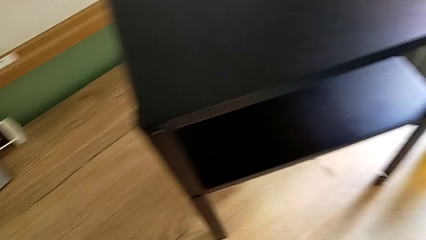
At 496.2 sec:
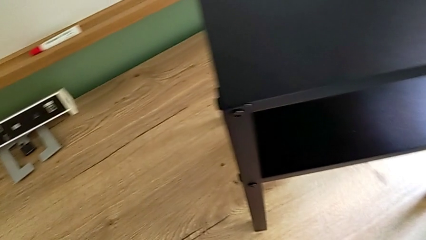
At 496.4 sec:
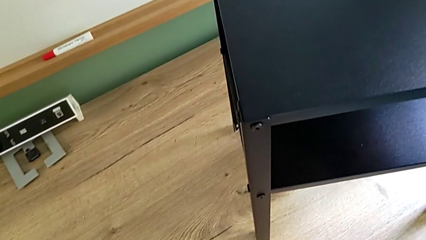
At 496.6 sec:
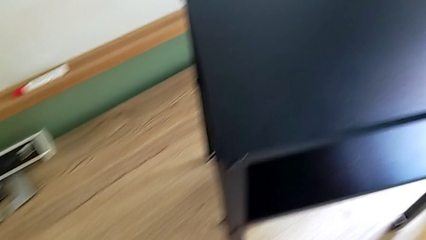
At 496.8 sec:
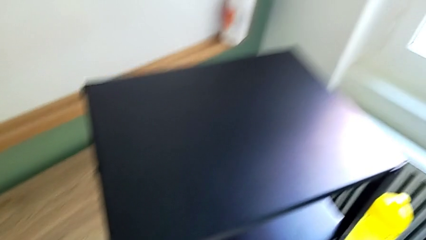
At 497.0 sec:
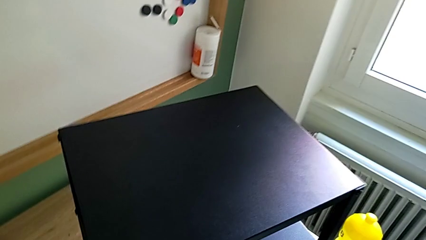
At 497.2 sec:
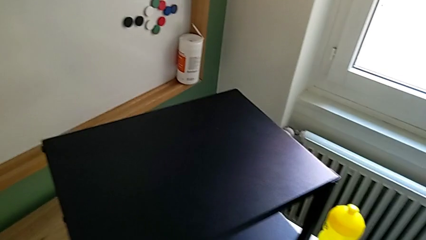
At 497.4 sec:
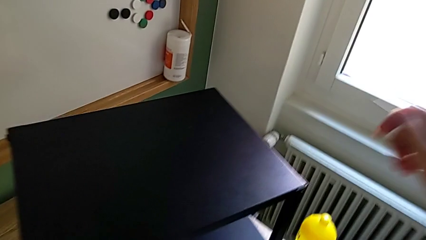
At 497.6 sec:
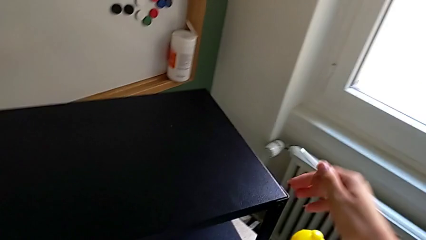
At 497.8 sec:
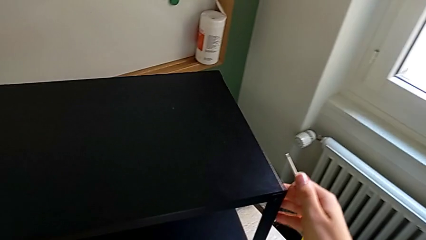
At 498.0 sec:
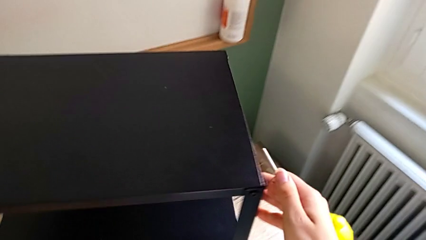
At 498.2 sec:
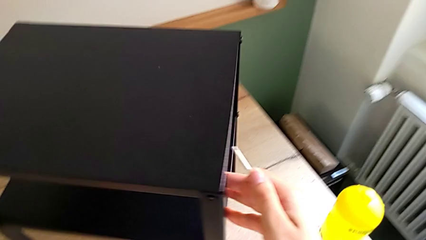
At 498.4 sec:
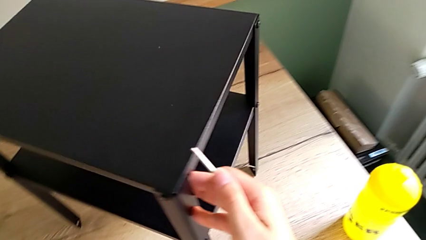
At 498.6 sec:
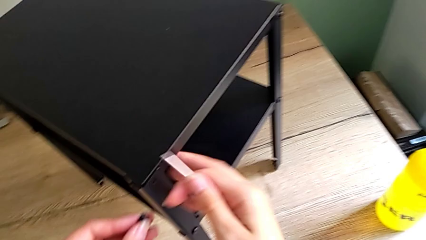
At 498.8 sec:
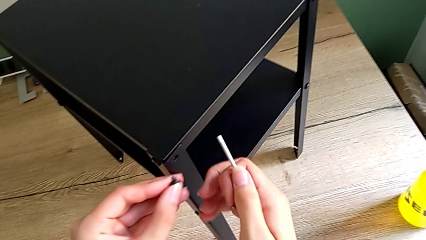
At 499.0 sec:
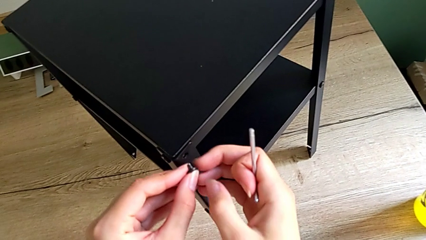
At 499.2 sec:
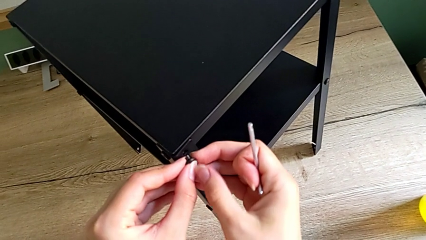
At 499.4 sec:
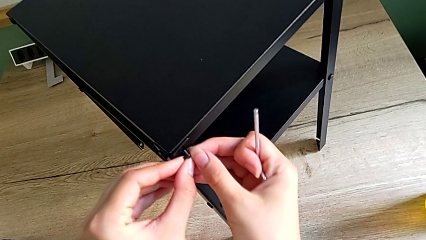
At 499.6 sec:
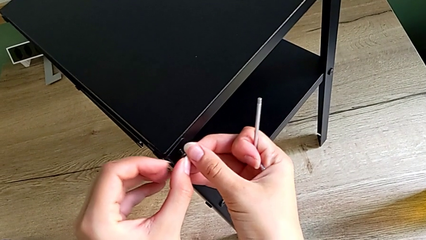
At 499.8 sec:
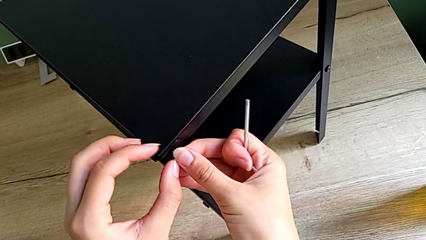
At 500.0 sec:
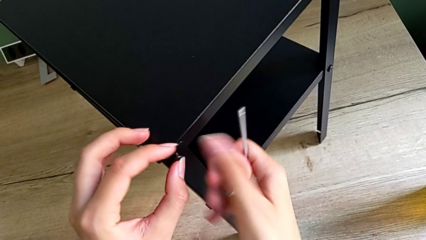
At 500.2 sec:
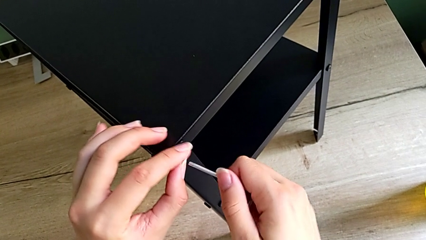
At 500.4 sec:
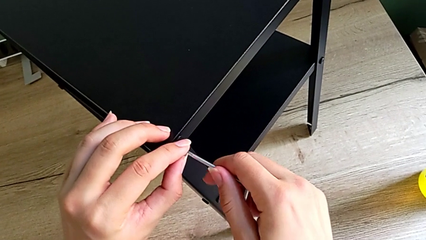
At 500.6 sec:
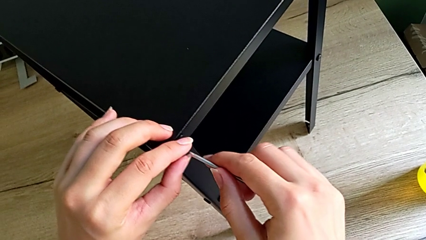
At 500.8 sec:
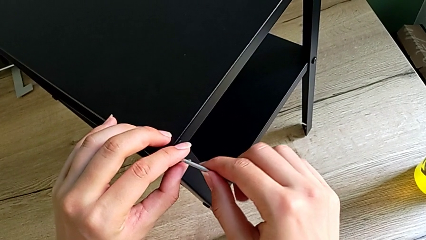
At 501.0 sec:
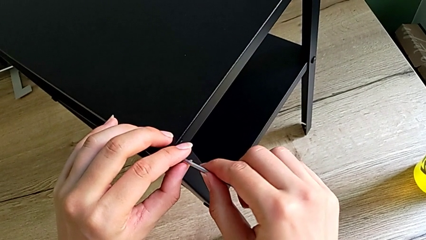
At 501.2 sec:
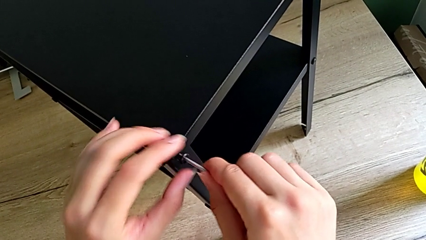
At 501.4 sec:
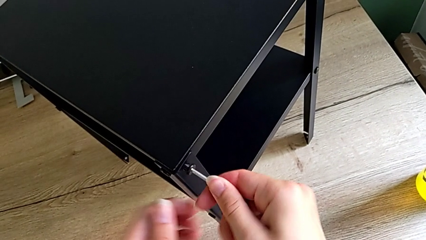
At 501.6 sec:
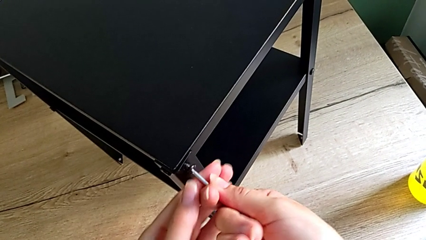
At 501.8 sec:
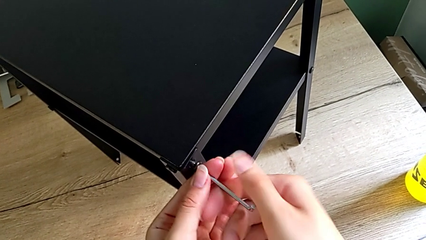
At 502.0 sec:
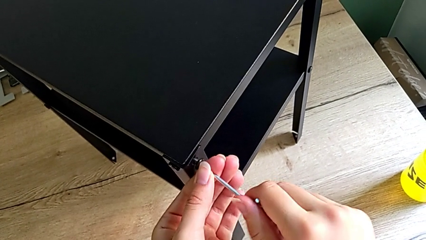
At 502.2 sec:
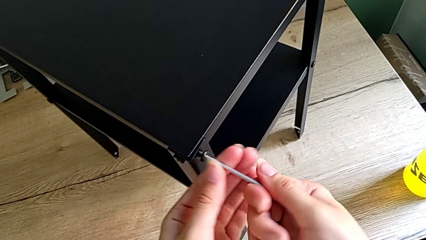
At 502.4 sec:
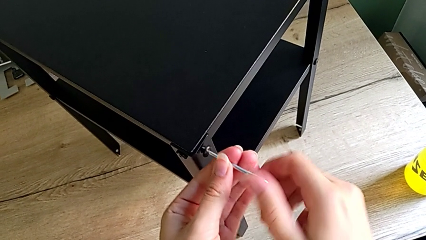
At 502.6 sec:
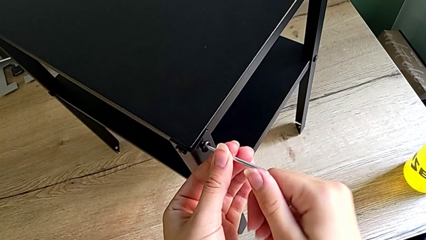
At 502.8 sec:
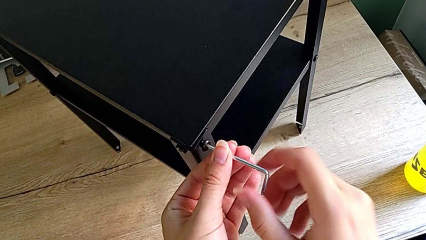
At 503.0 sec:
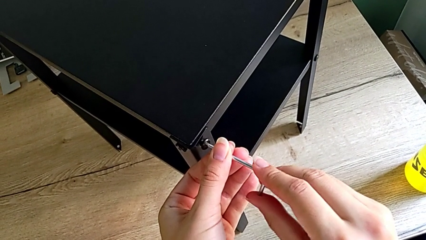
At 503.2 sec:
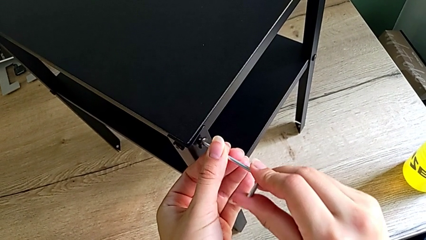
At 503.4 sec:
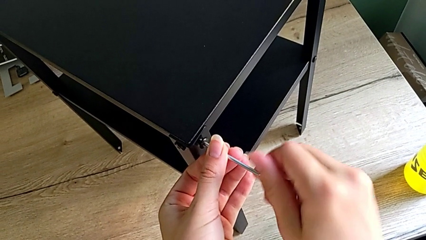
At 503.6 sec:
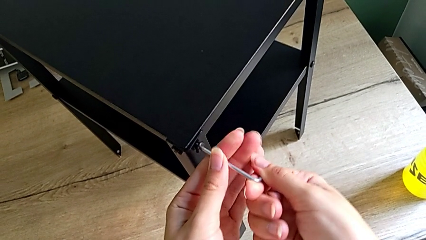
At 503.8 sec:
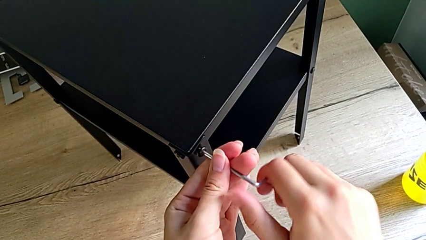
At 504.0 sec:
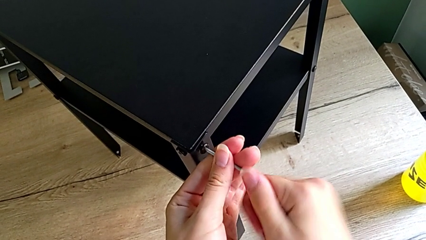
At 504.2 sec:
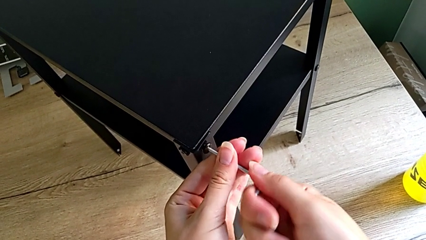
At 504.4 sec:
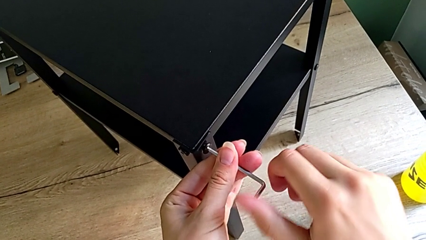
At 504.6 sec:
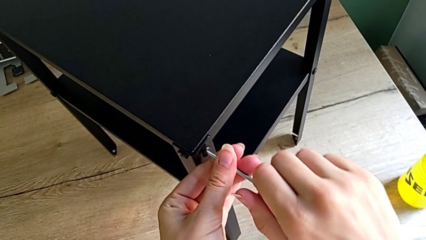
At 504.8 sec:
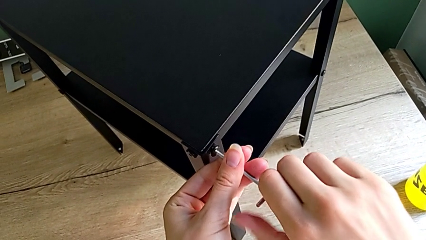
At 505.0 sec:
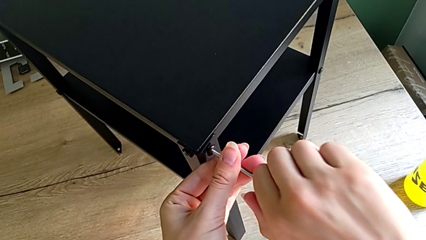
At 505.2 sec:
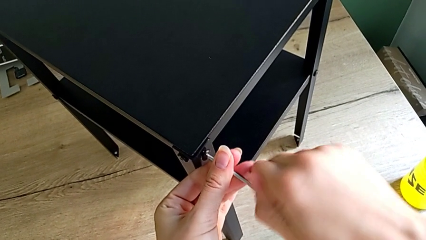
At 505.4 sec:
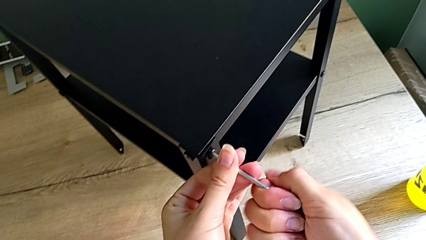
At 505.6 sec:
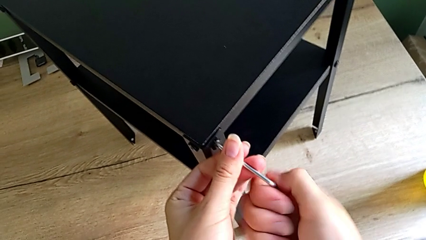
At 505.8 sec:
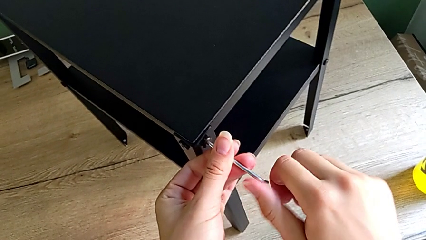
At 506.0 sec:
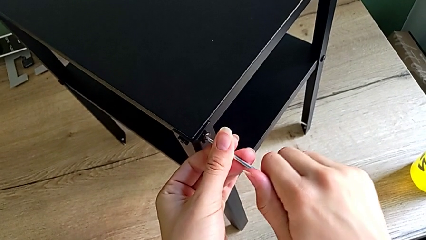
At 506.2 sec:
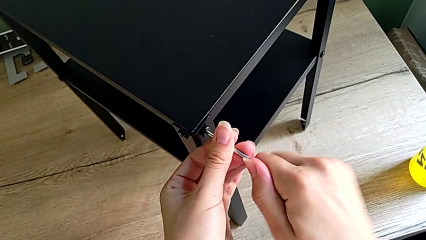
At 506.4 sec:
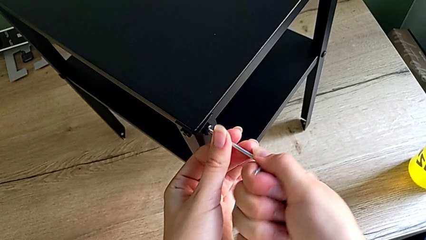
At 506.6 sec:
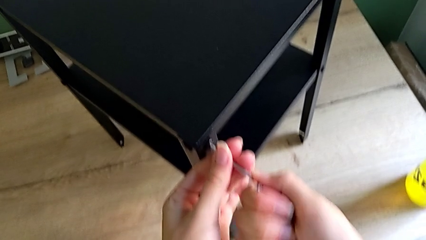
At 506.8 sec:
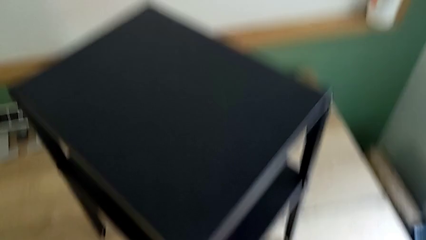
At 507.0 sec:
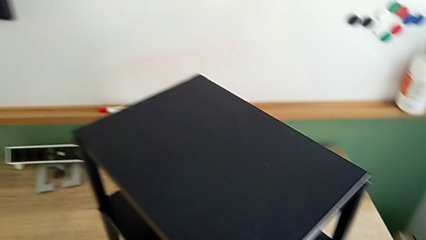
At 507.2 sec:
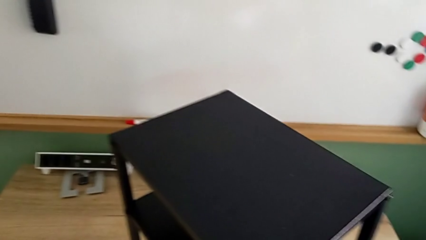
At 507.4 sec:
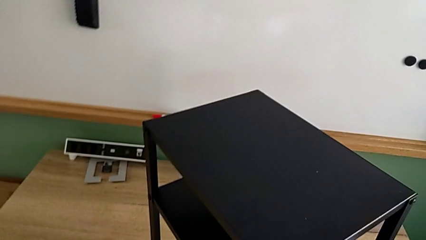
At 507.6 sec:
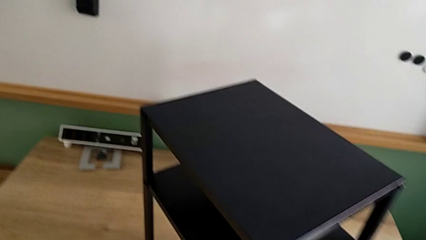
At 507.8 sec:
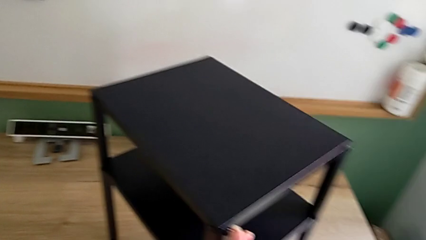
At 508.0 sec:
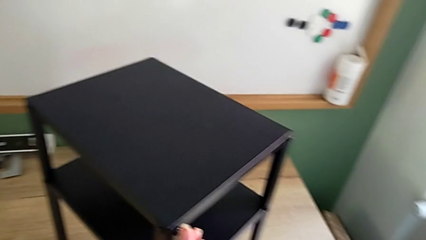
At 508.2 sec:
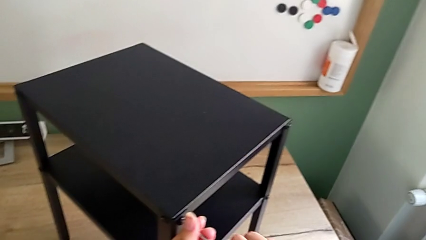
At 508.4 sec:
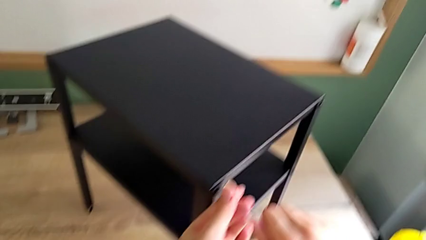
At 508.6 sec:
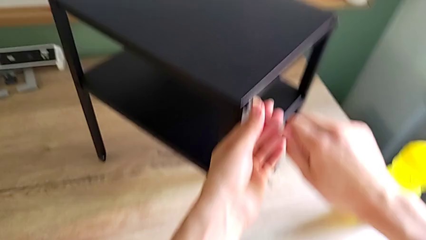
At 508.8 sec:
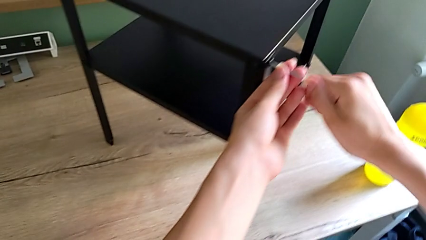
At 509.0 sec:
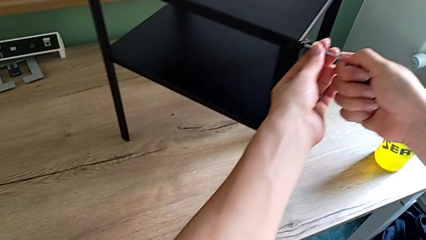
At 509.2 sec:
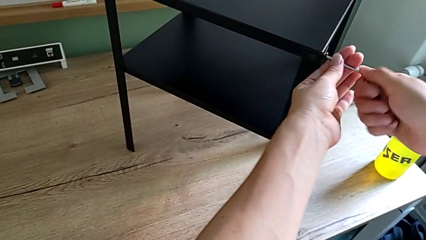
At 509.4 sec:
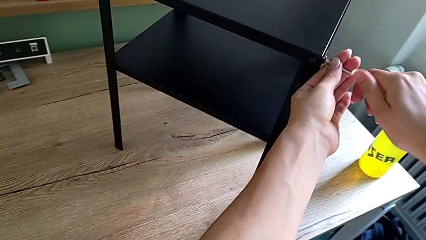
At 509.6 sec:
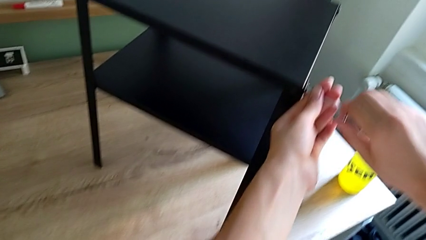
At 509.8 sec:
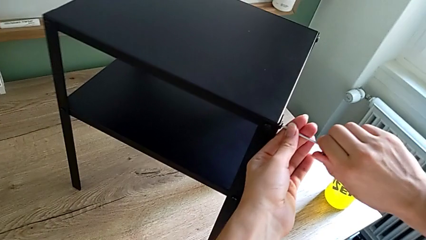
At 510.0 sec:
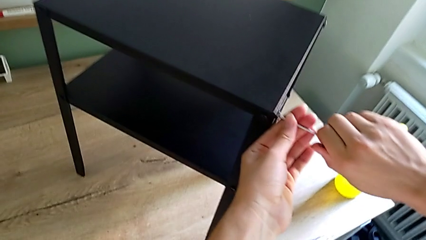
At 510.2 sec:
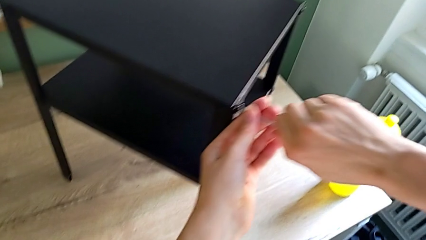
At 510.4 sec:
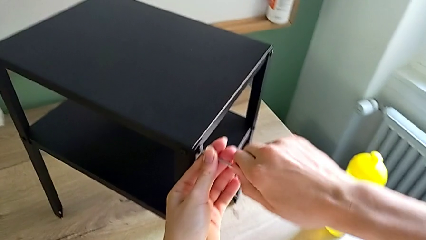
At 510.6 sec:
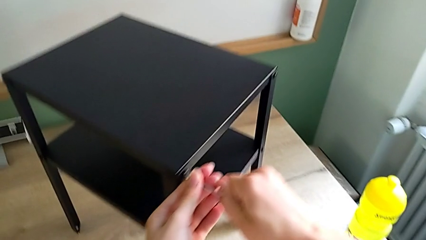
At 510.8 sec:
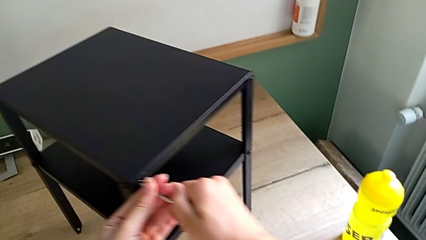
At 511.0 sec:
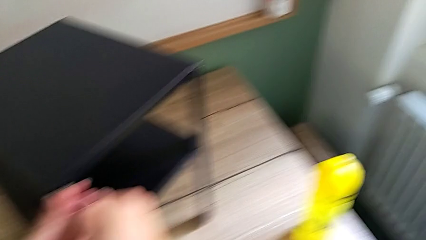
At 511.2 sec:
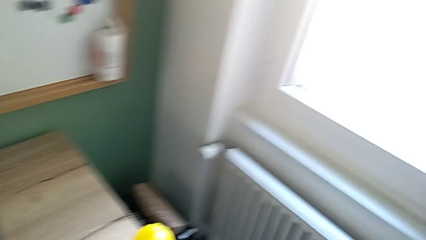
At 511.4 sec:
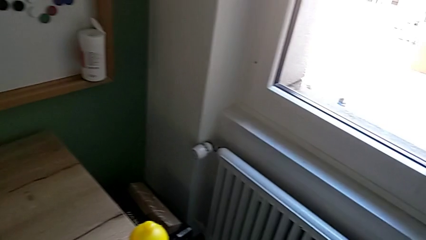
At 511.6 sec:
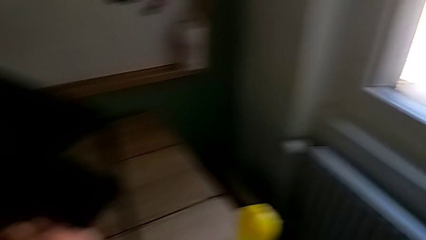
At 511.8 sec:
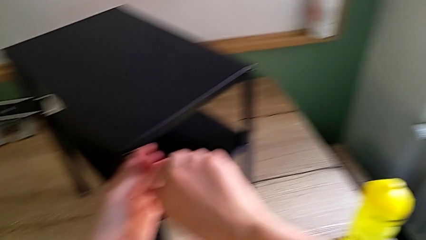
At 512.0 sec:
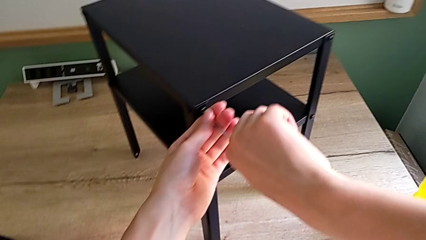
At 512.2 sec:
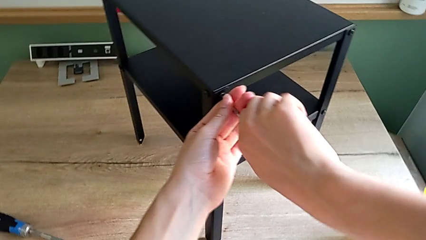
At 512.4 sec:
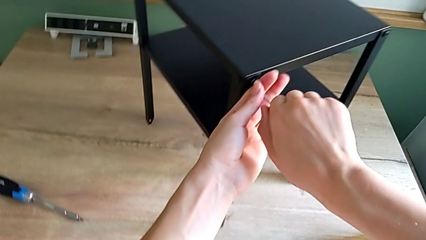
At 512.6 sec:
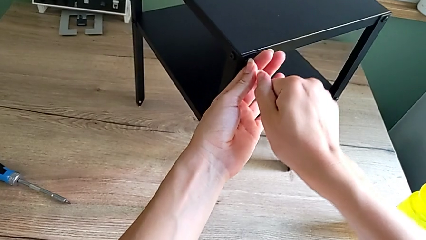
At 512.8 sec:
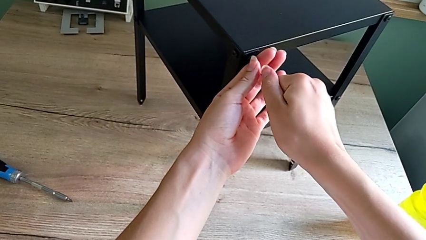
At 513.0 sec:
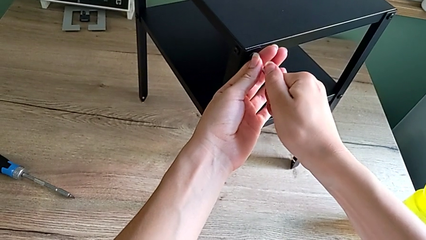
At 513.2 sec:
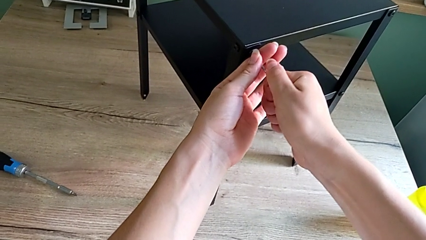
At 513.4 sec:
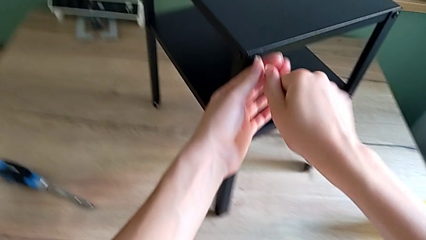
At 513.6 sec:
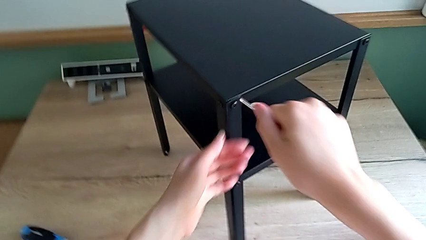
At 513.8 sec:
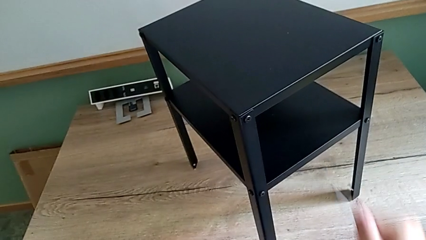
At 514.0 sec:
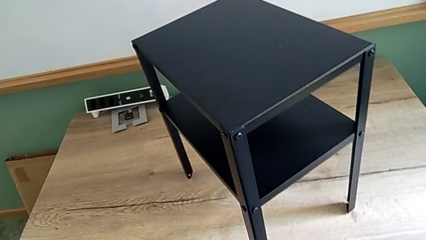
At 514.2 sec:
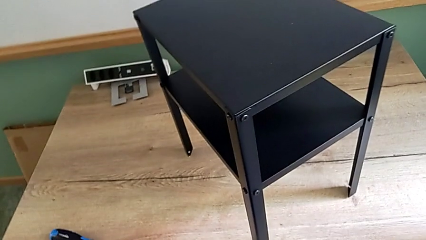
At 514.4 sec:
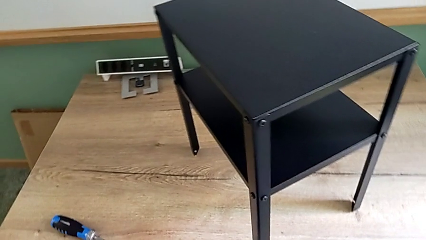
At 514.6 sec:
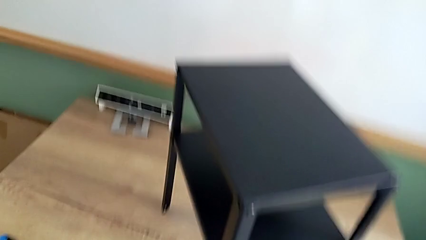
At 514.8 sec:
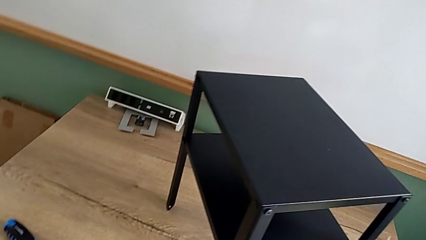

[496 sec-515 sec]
The camera wearer is assembling the top tray onto the legs. They insert the last hex socket head and screw it.
